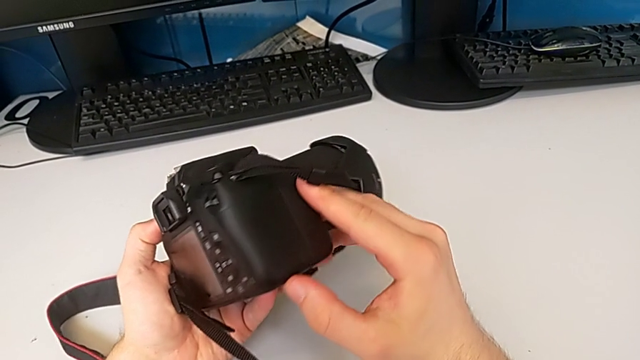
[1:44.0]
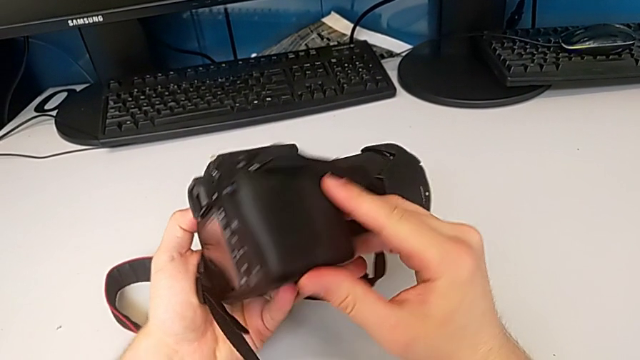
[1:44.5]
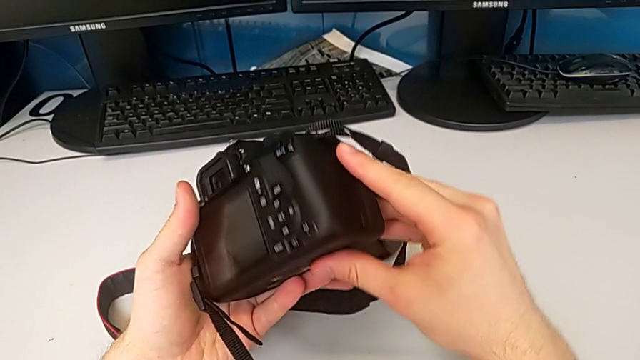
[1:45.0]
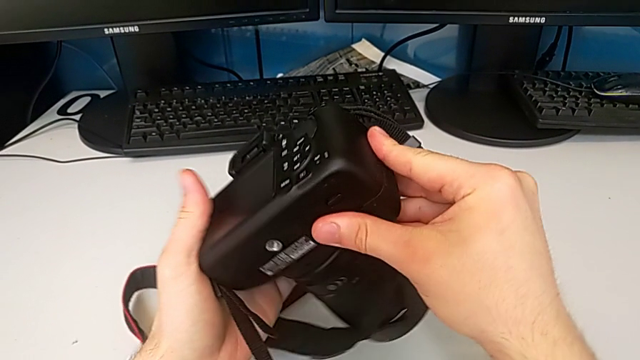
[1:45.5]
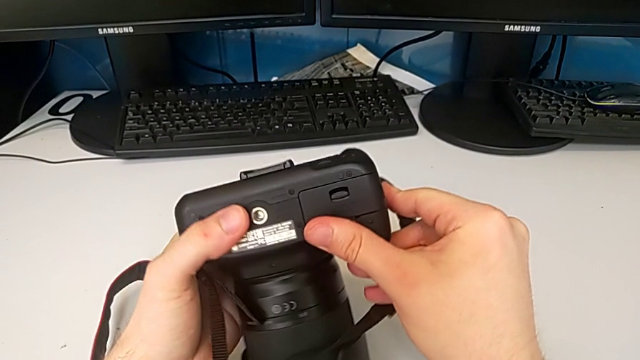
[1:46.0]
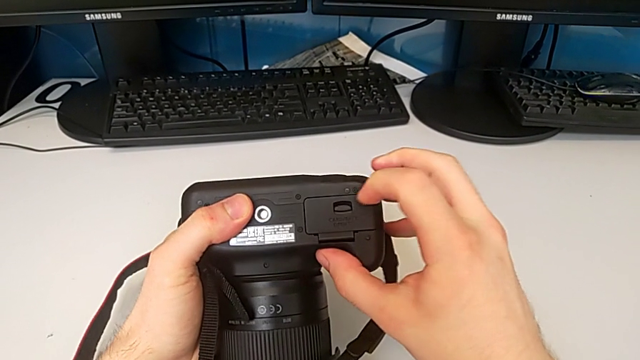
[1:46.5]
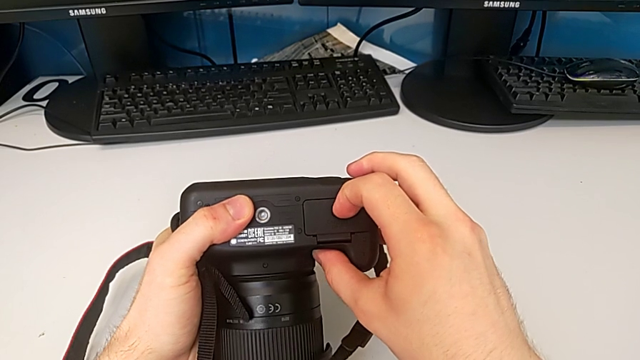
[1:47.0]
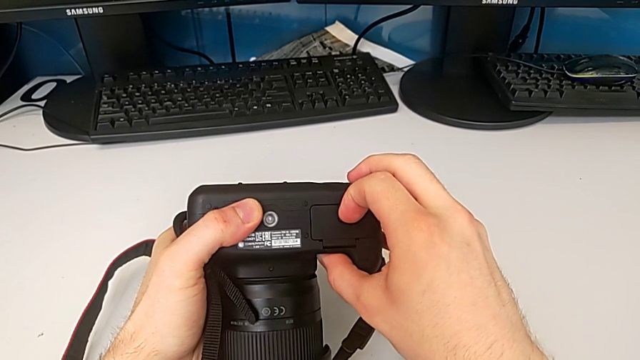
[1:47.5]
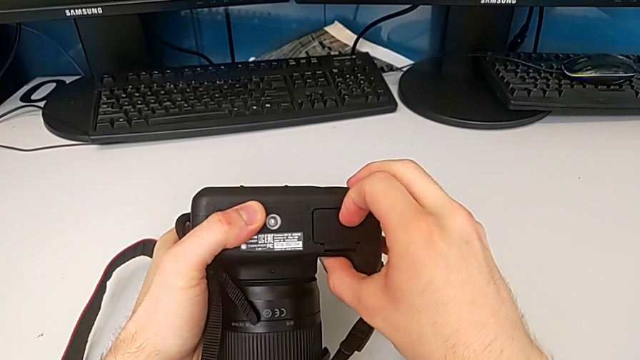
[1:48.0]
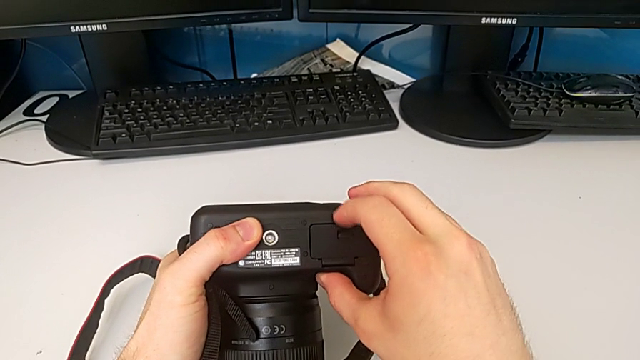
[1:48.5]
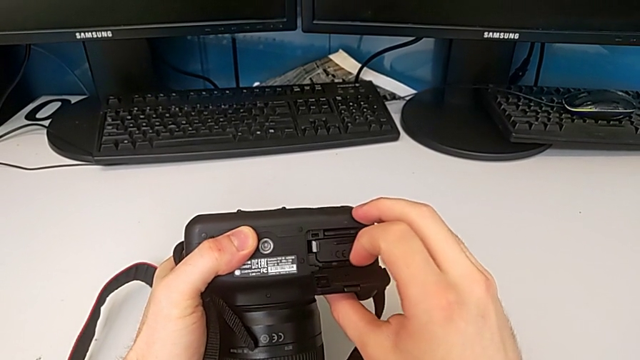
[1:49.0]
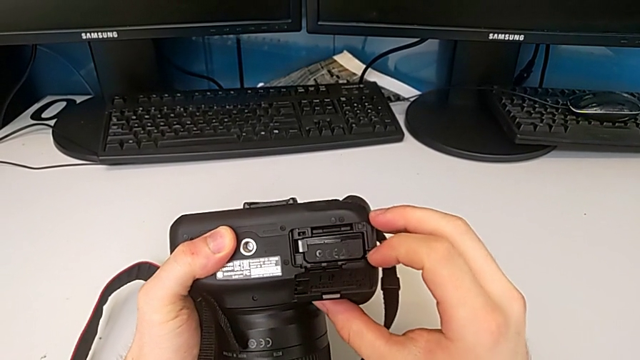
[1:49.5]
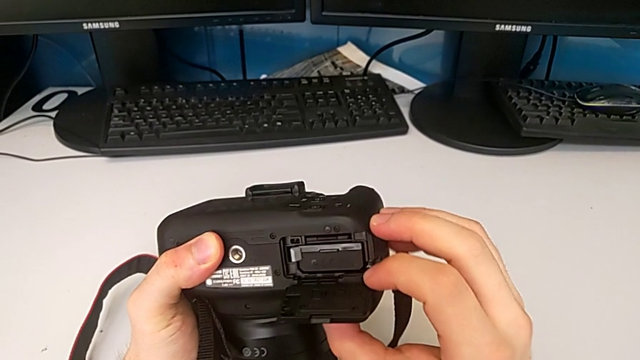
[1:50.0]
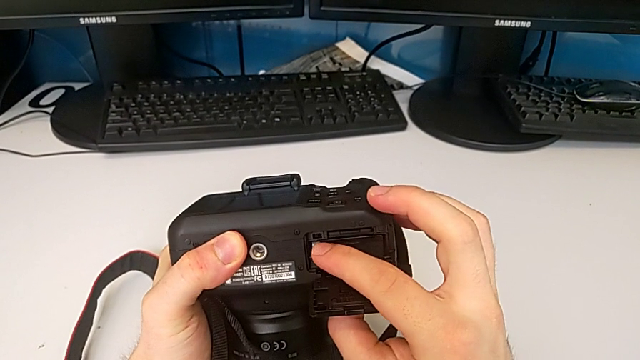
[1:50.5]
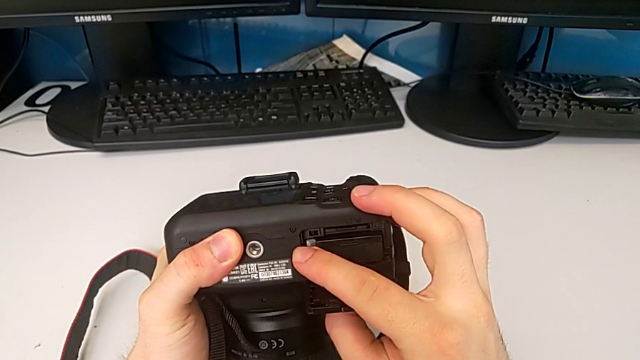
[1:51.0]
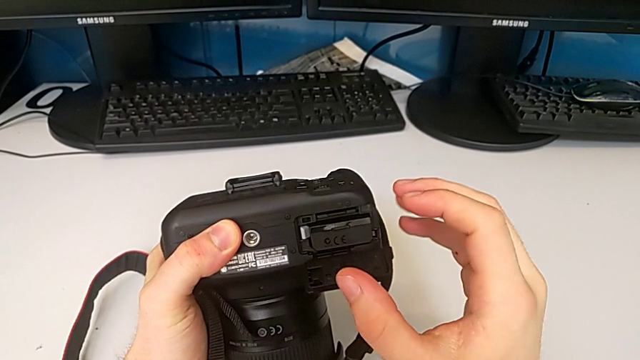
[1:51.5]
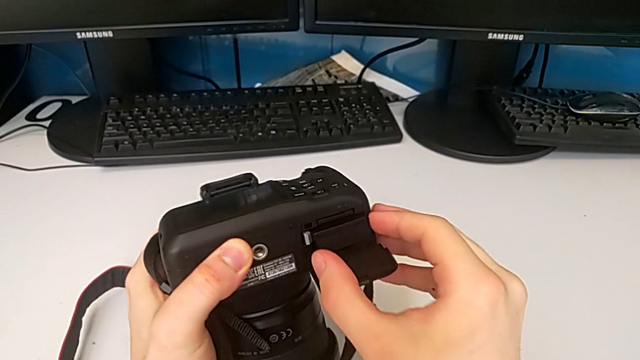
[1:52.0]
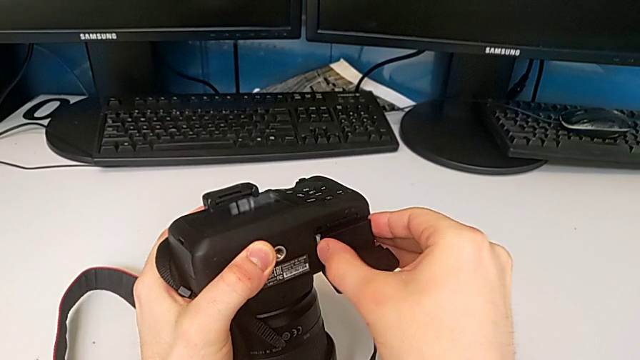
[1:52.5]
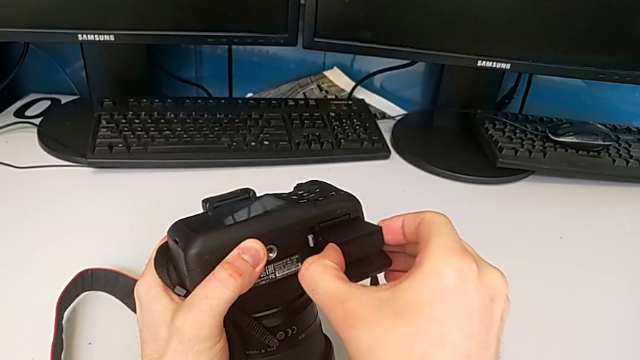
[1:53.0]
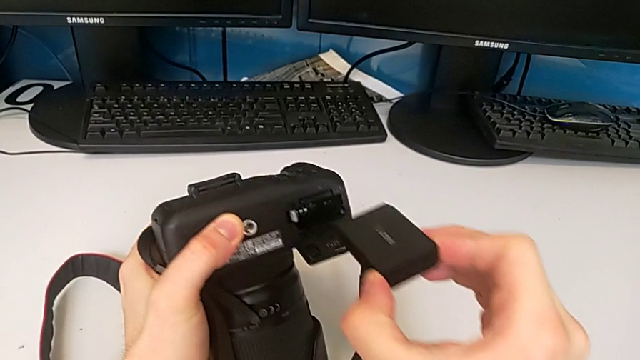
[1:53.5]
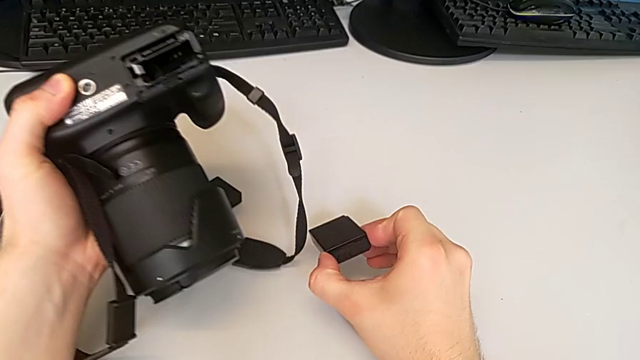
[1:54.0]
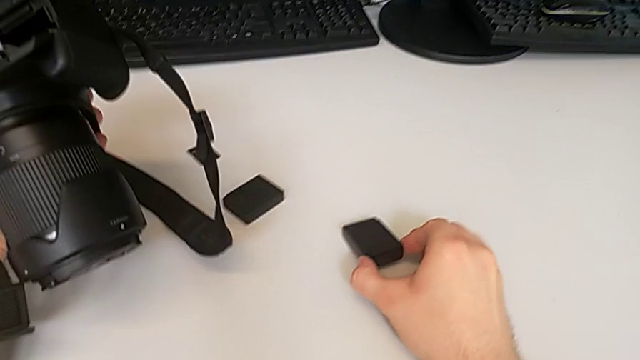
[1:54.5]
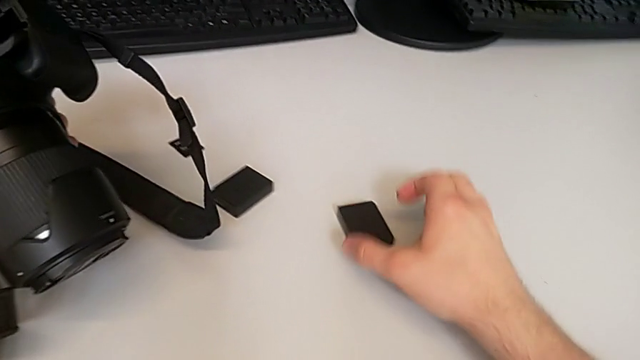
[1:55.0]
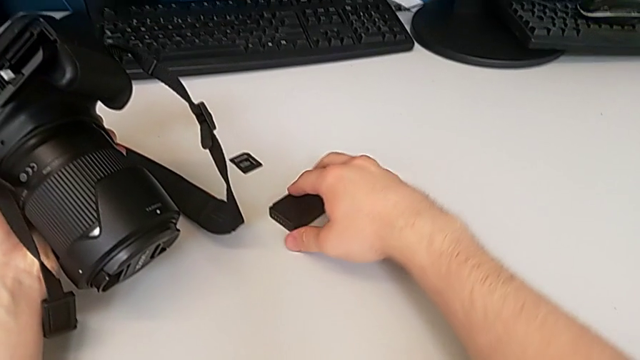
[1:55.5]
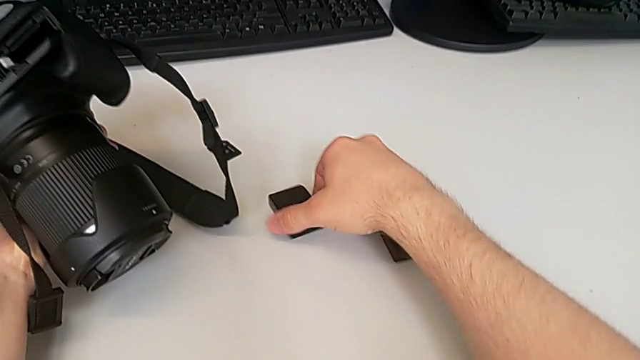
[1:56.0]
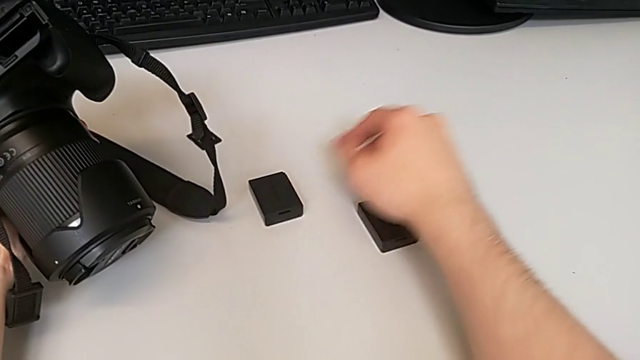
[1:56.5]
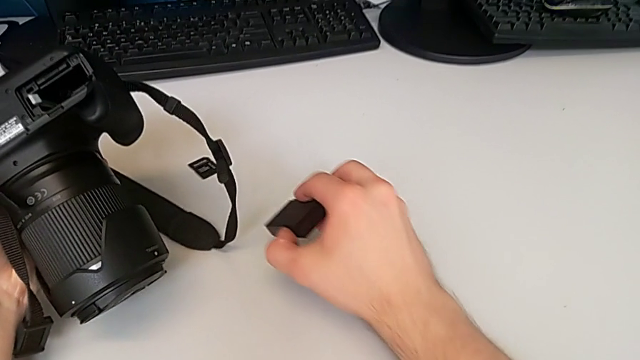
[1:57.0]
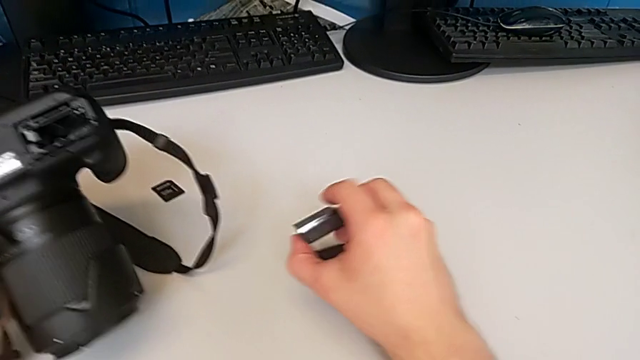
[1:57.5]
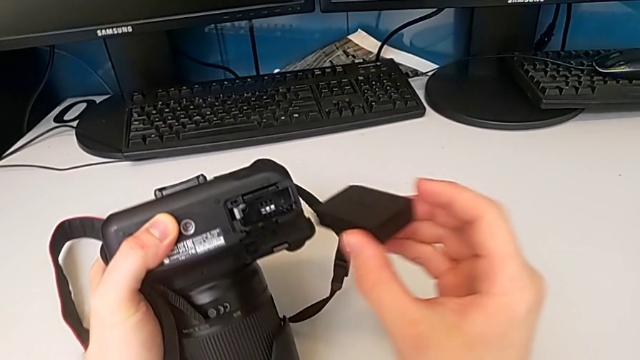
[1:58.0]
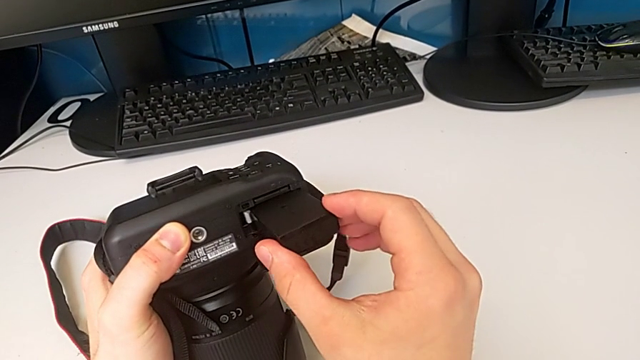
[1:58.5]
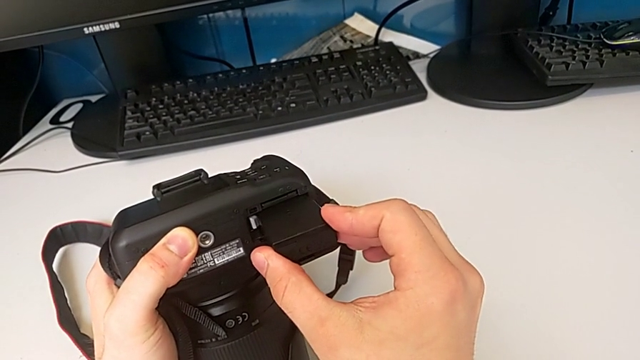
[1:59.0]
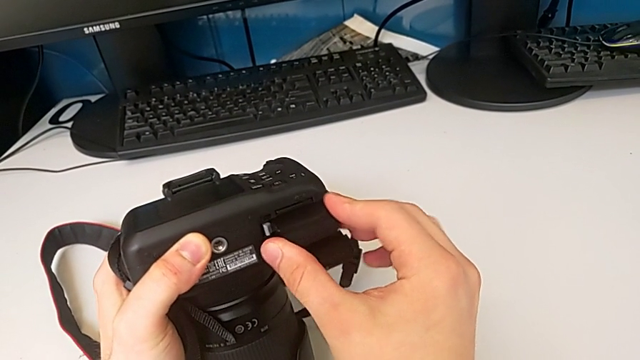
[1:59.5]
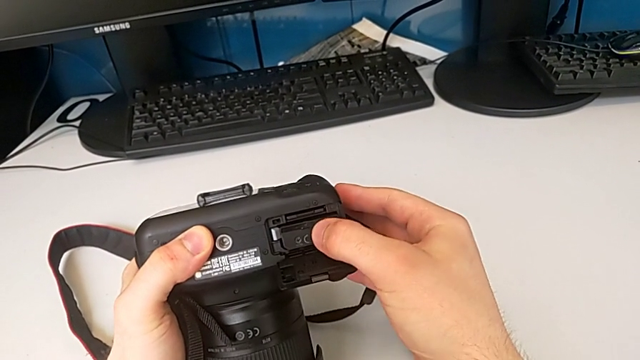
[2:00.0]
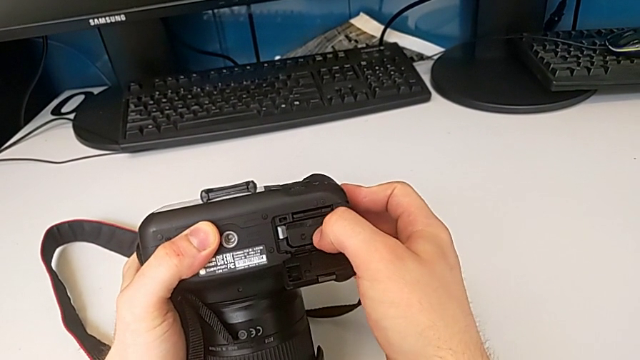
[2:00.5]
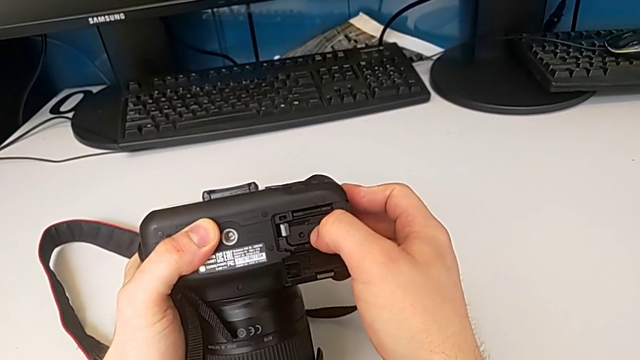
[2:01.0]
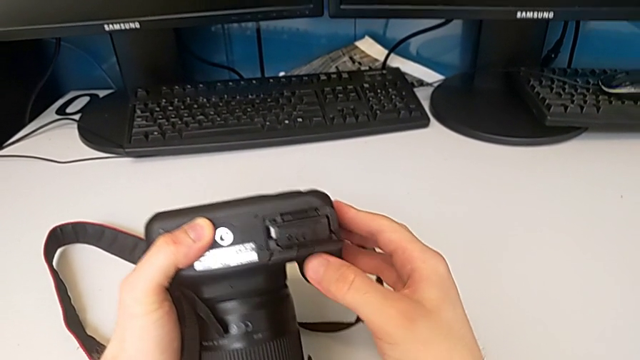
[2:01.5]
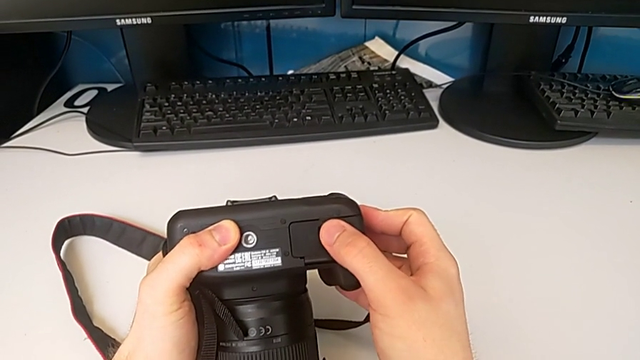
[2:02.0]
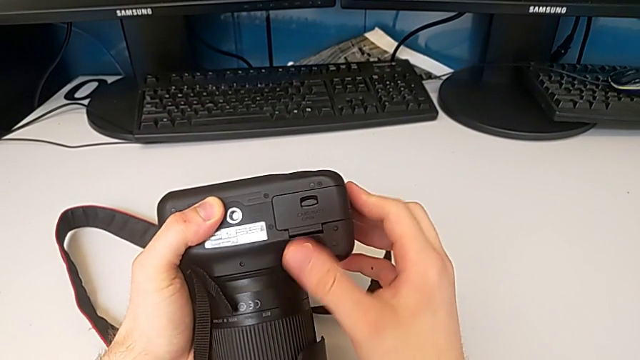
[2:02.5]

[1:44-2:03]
The camera wearer exchanges the battery. They inspect the DSLR, rotate it, pull the battery door, open it, pull the battery lock, grab the battery, withdraw it, place it, grab the new battery, lift it, place it, insert it, push it and close the battery door.

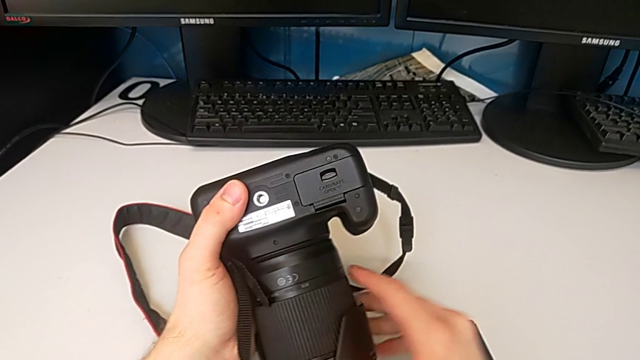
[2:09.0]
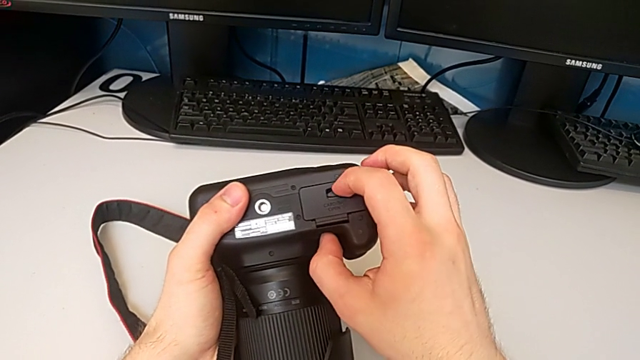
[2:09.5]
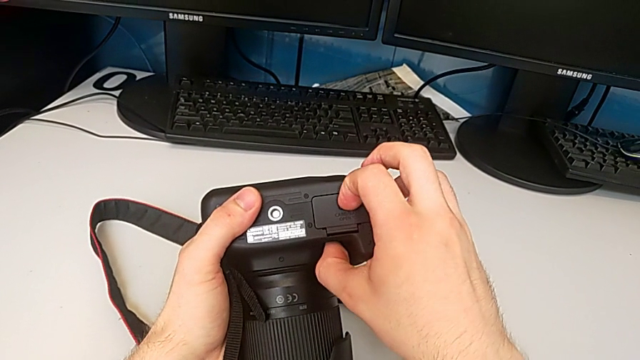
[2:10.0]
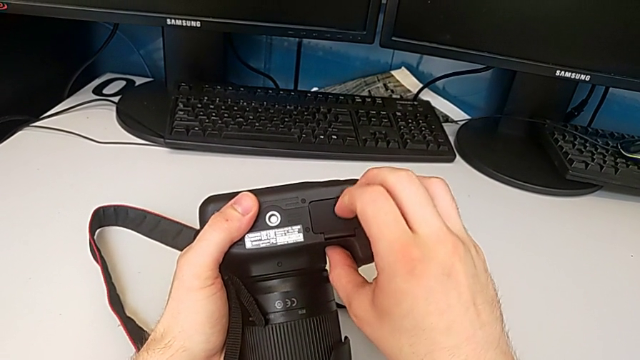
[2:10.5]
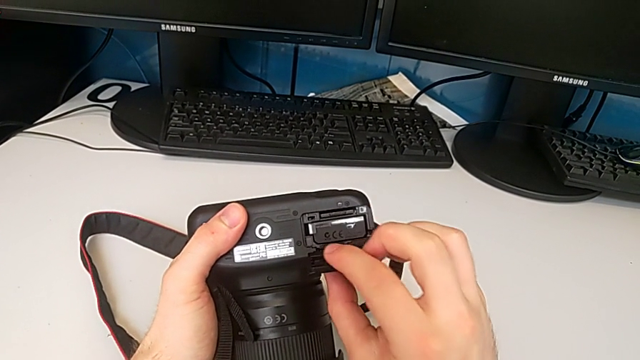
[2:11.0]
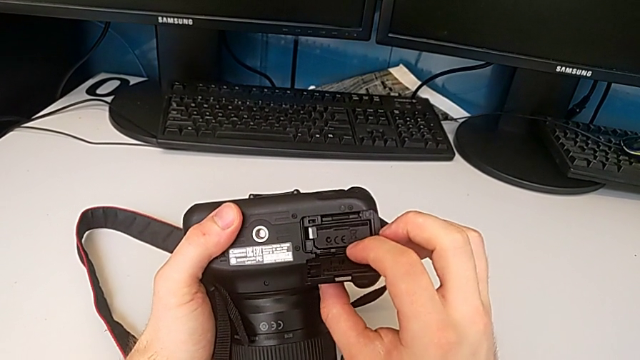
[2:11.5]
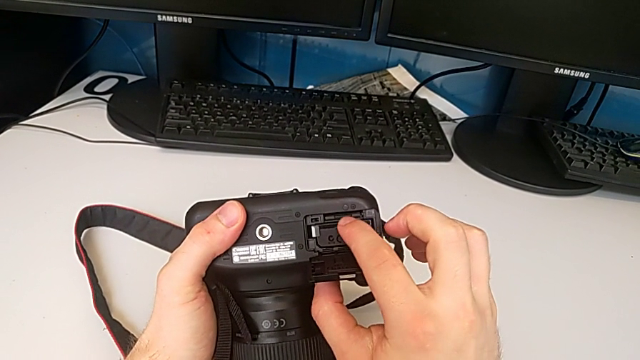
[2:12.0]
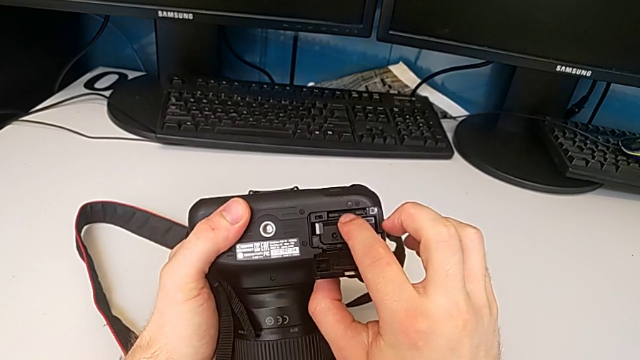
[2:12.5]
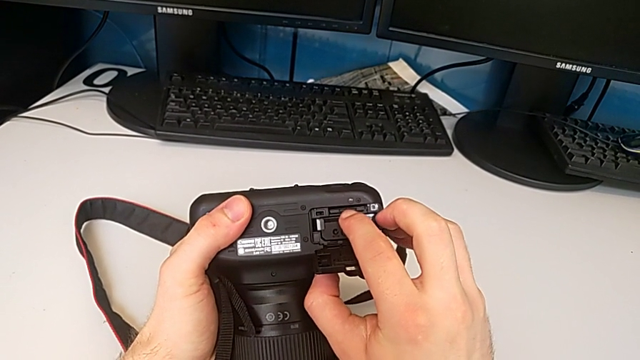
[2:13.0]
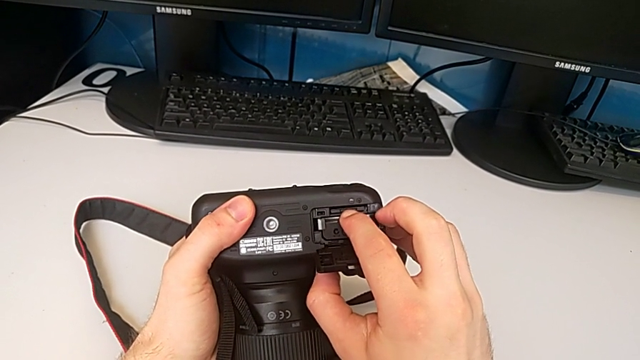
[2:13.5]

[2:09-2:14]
The camera wearer is exchanging the SD card. They pull the battery door, open it and push the SD card.
